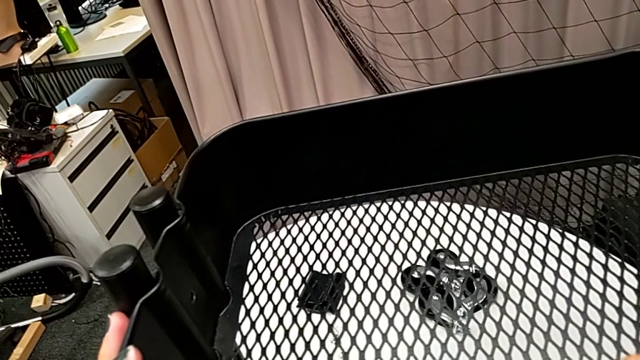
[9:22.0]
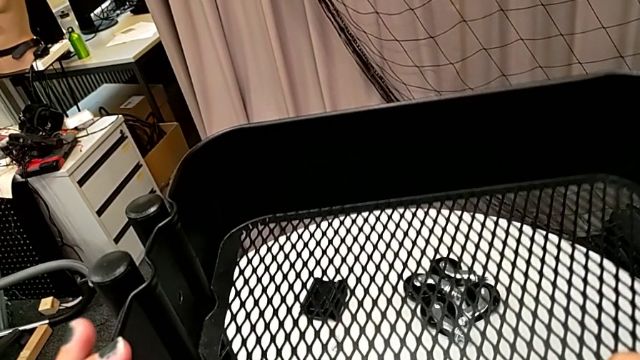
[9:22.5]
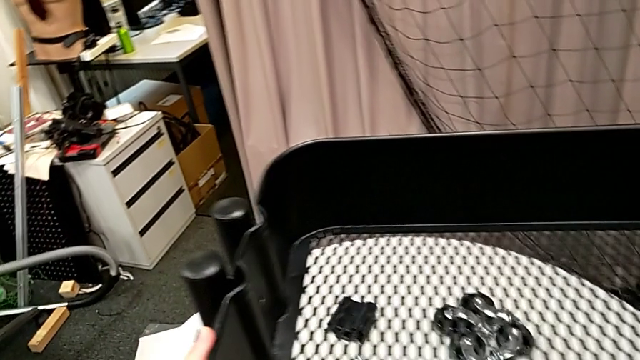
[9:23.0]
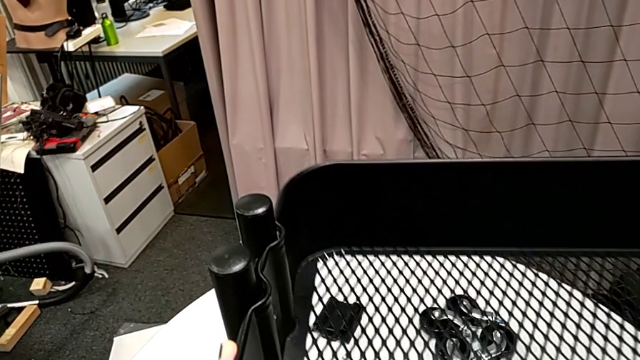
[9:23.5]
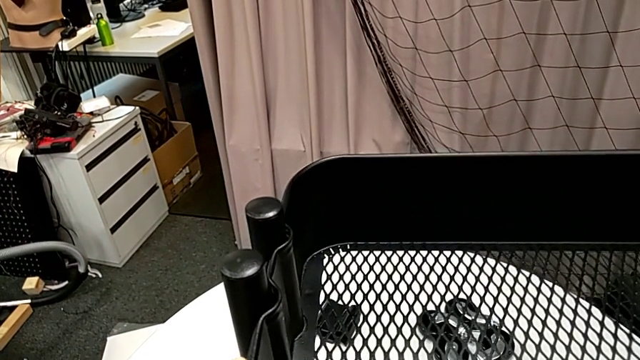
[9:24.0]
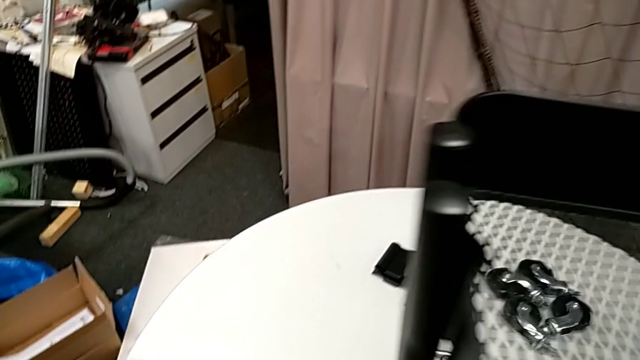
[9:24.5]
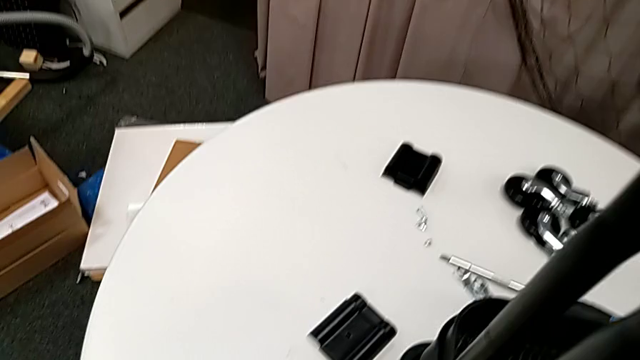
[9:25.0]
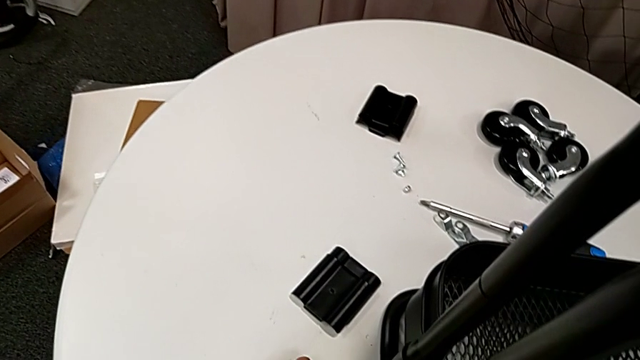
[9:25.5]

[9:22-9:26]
The camera wearer is assembling the grid tray. They place the grid tray.

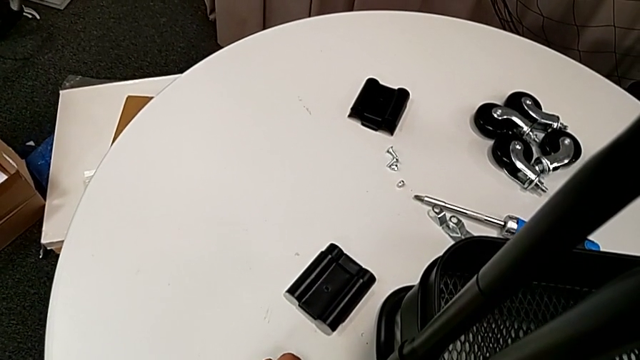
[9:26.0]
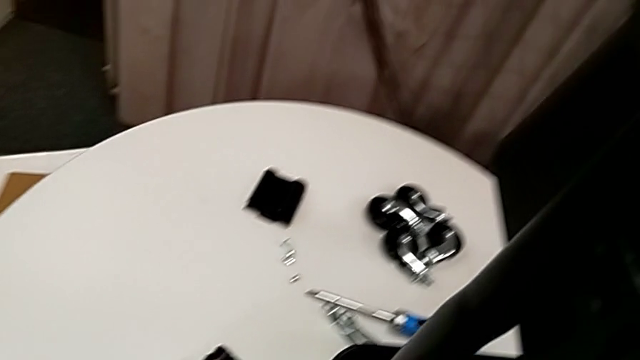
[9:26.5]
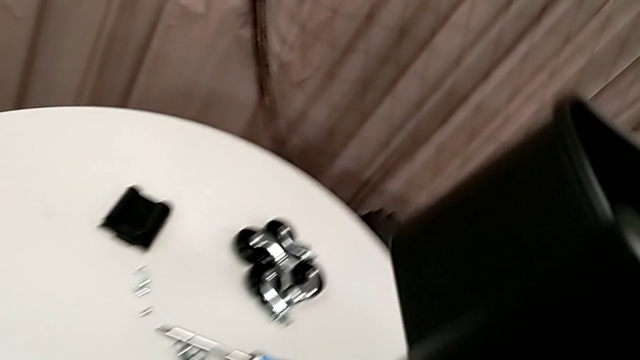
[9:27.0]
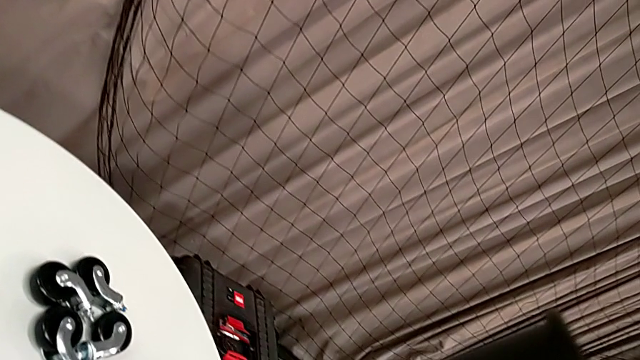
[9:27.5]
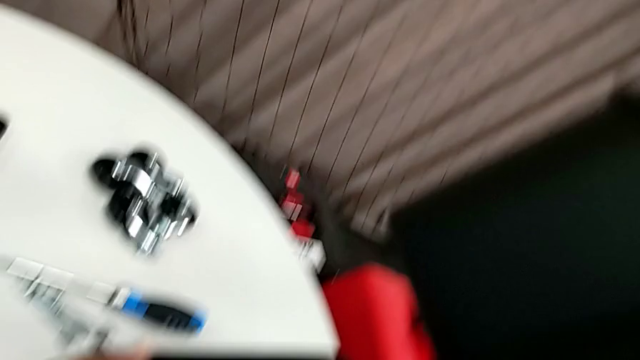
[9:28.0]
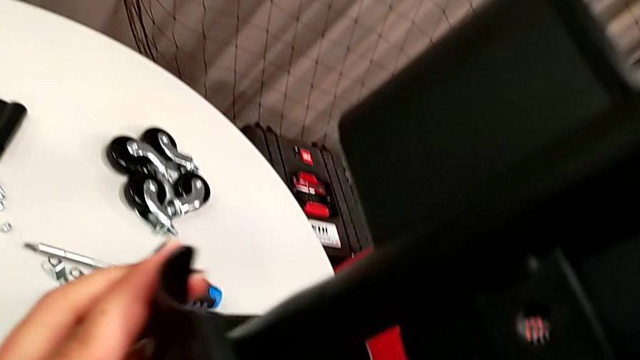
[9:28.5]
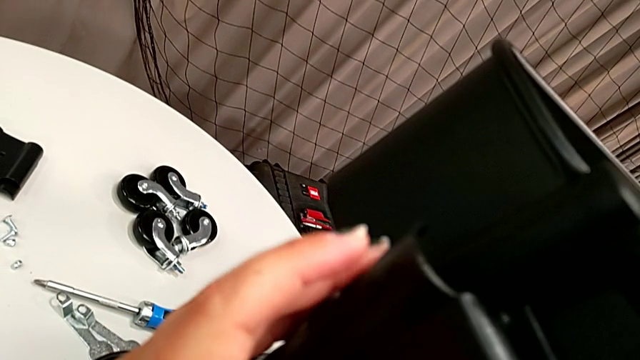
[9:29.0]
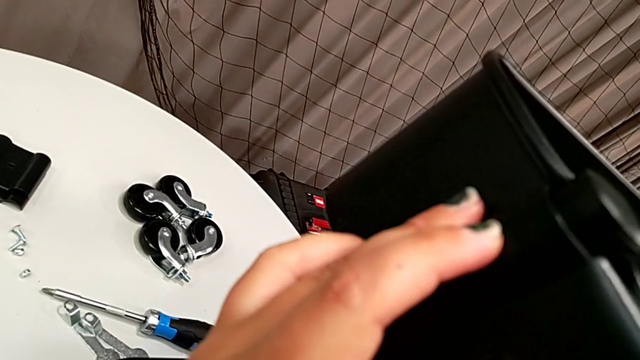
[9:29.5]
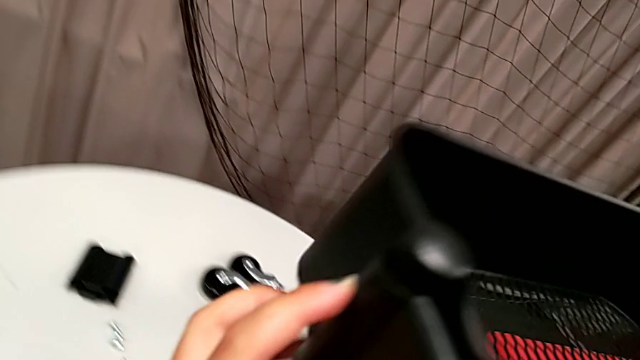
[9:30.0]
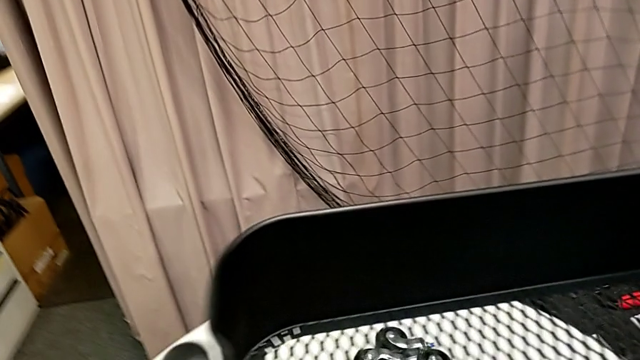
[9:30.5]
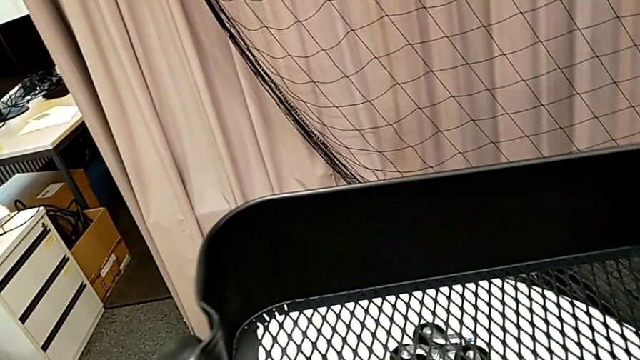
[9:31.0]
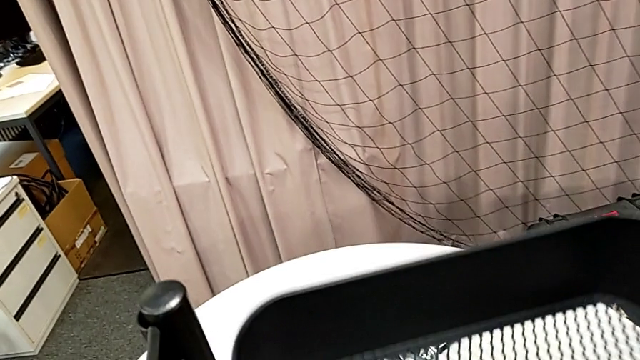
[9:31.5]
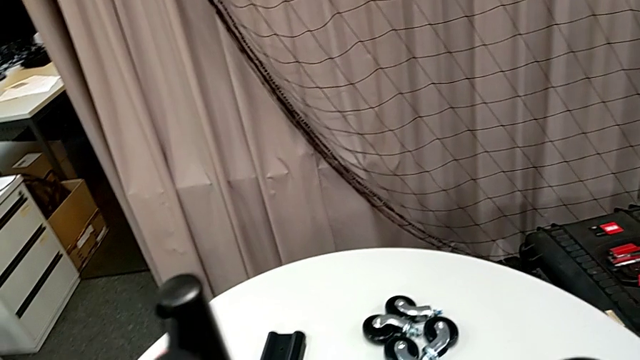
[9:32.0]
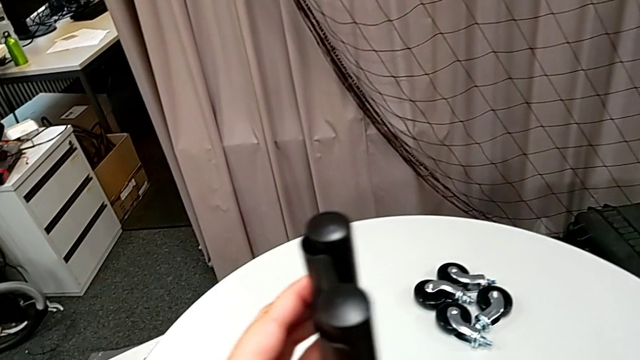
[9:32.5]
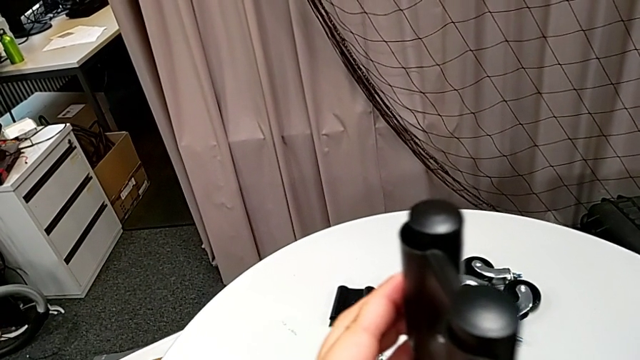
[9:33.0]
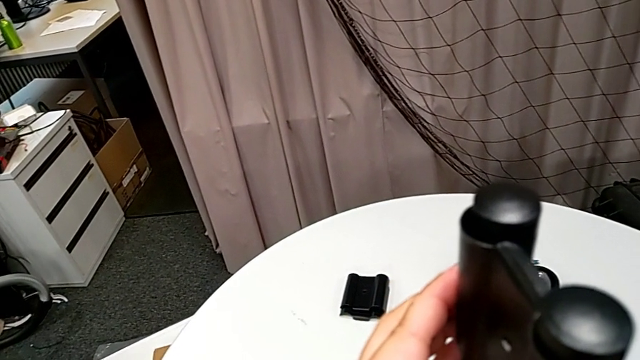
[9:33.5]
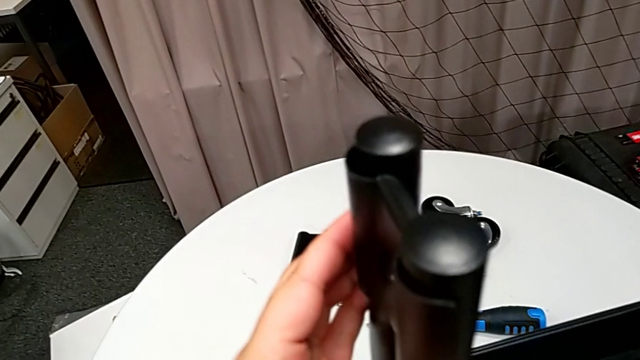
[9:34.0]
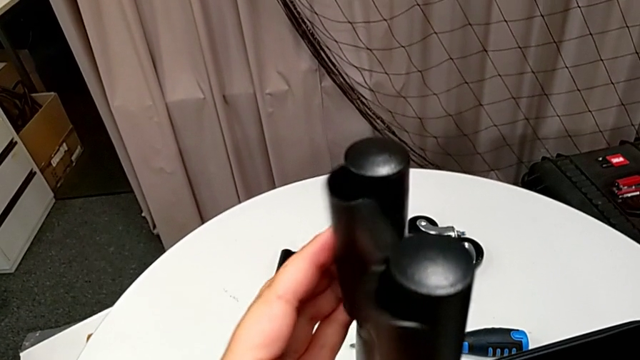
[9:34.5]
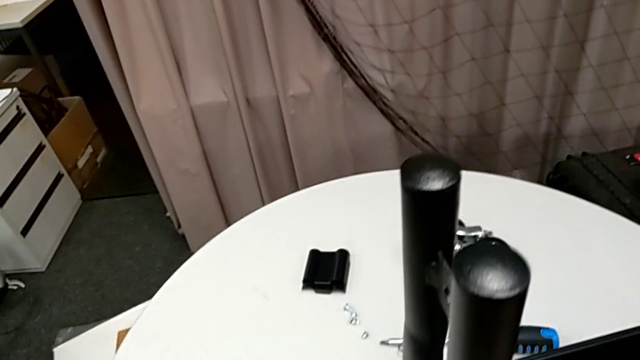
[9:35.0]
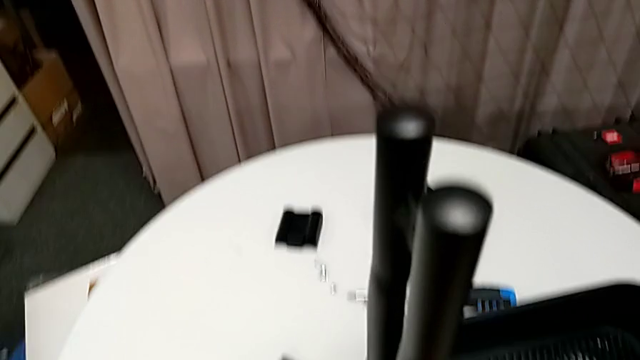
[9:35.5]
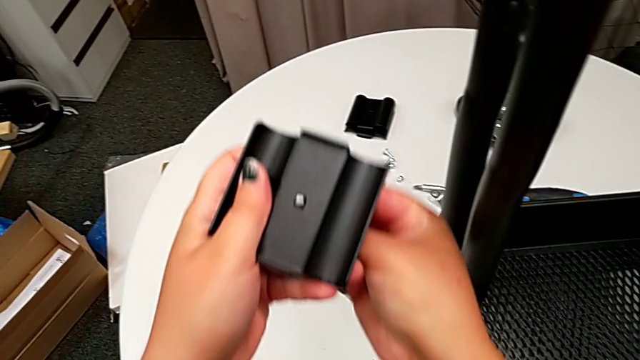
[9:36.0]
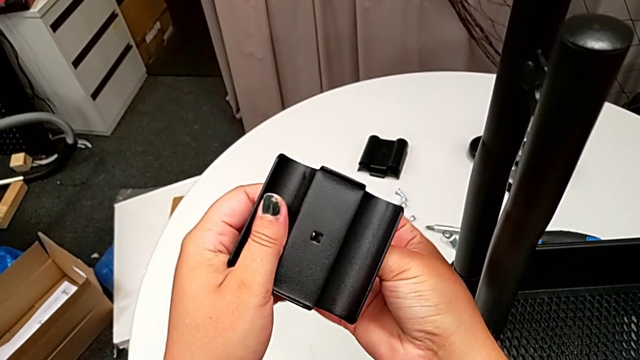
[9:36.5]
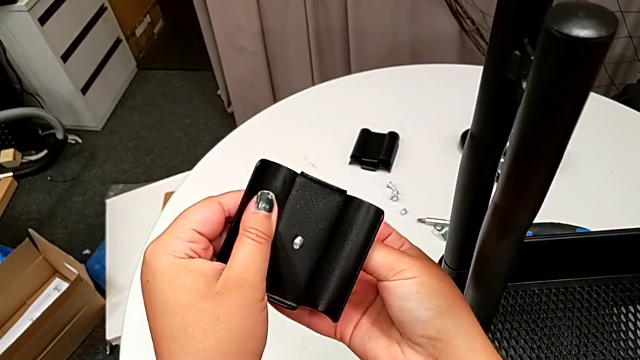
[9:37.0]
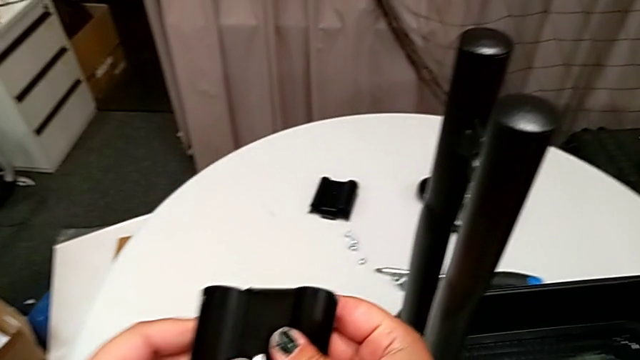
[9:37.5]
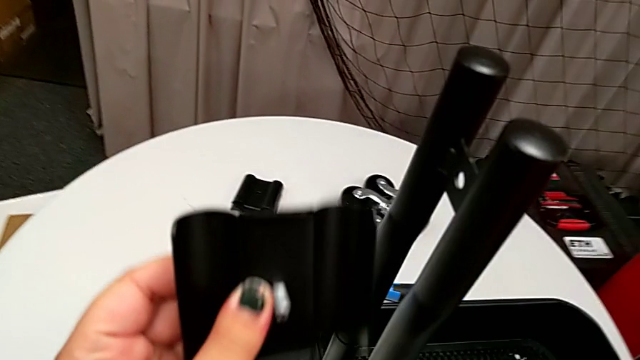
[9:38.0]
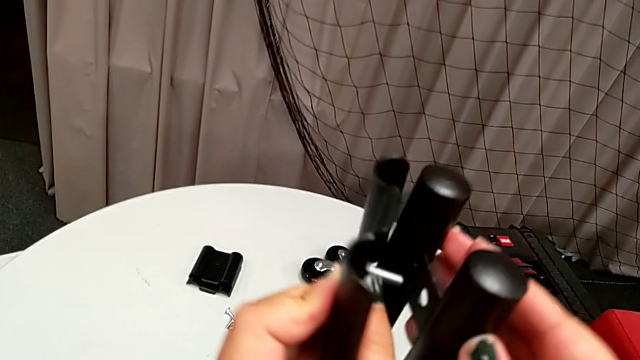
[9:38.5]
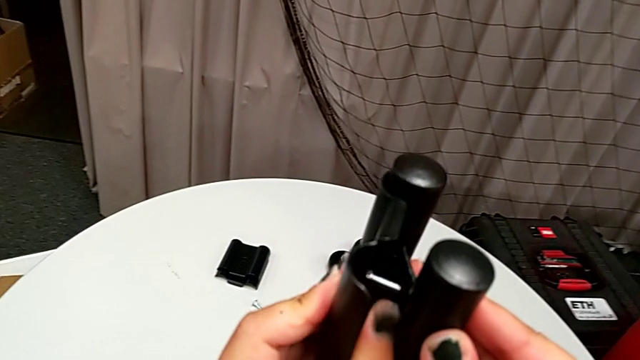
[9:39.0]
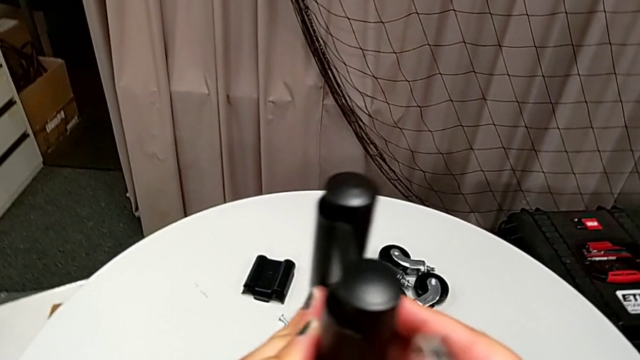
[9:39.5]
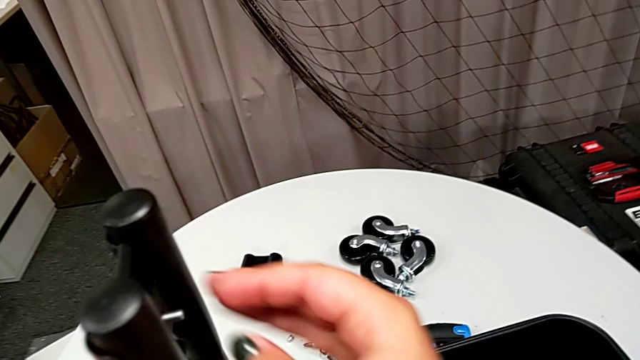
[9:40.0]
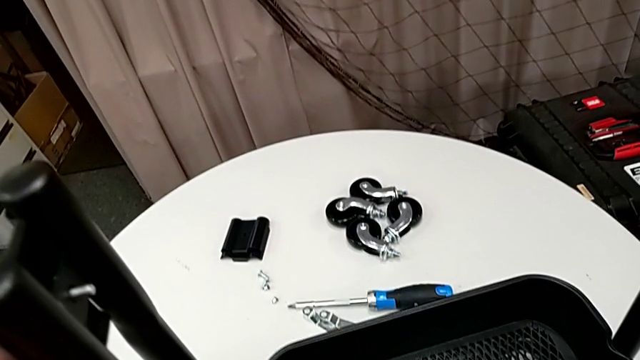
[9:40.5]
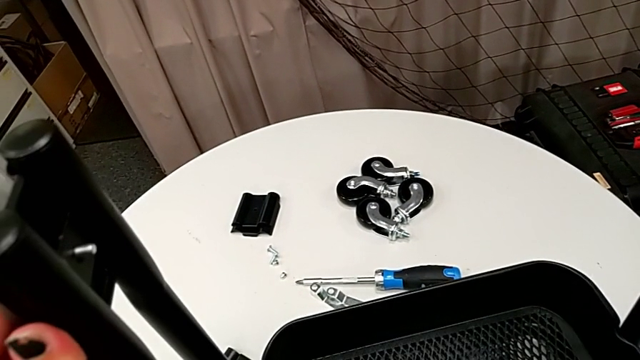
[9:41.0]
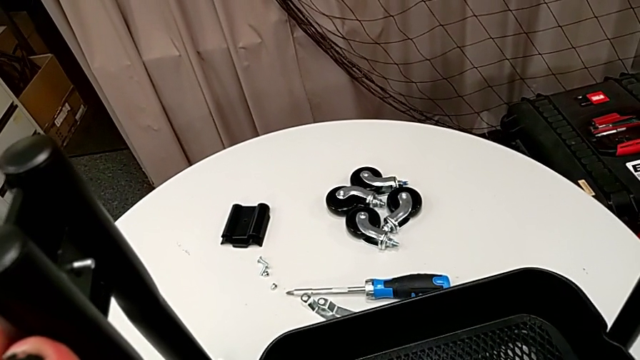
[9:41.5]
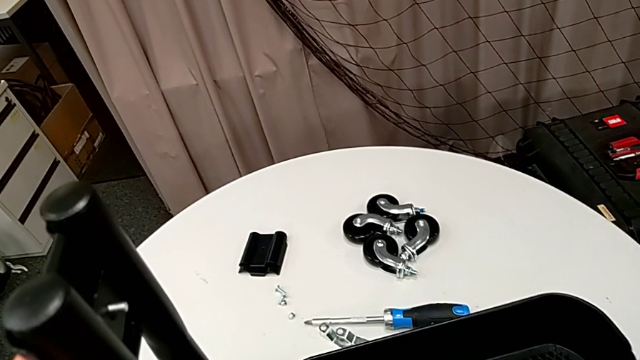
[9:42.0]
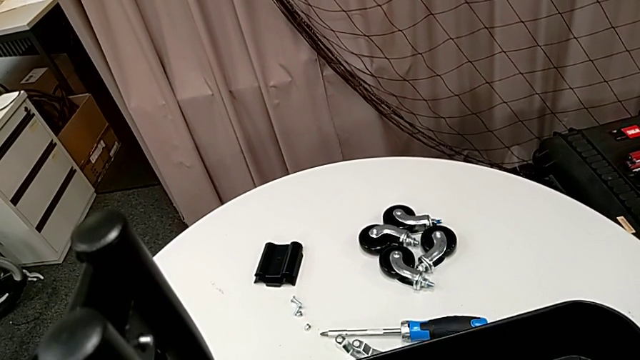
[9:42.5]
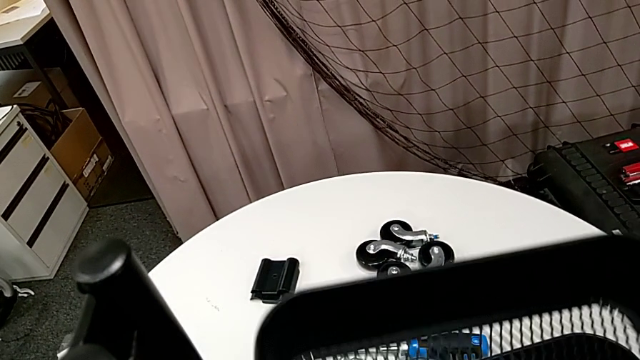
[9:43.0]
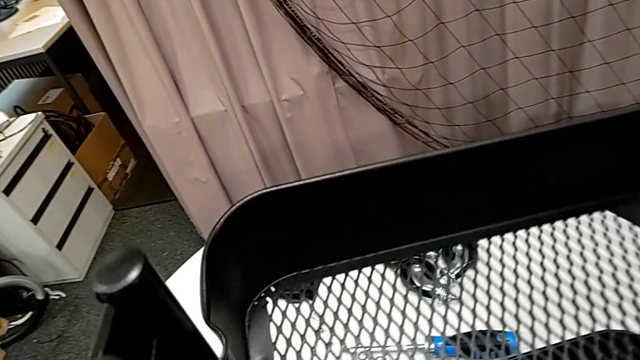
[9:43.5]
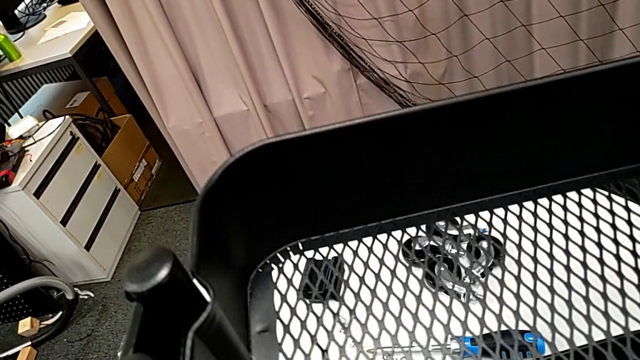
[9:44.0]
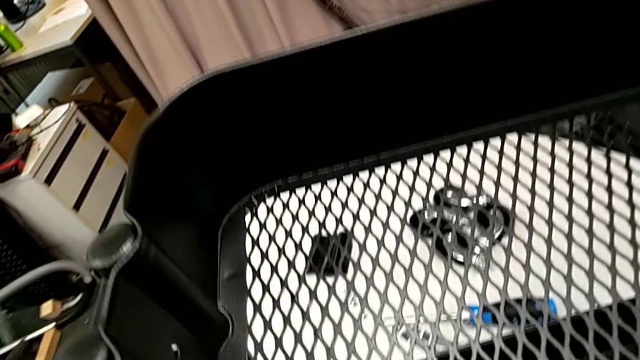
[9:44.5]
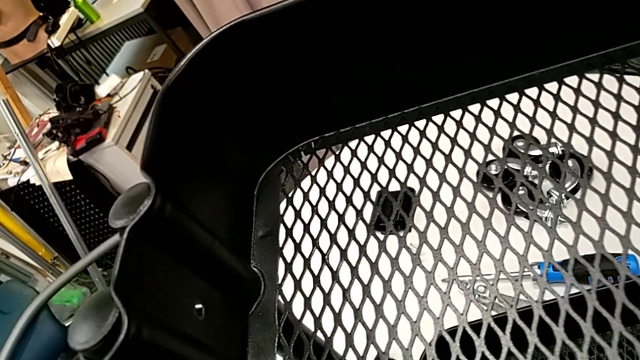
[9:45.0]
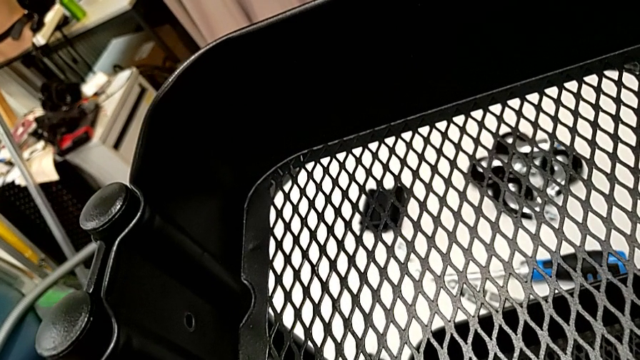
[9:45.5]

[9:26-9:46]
The camera wearer is attaching the top tray to the side bars. They grab the bracket, align it, hold it and insert the bolt.
